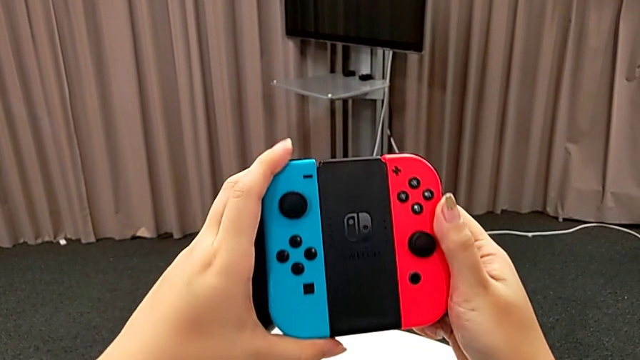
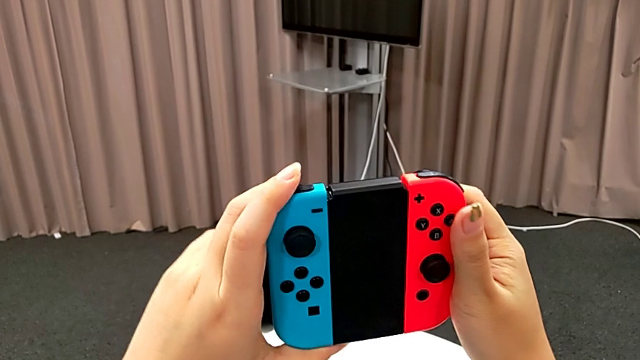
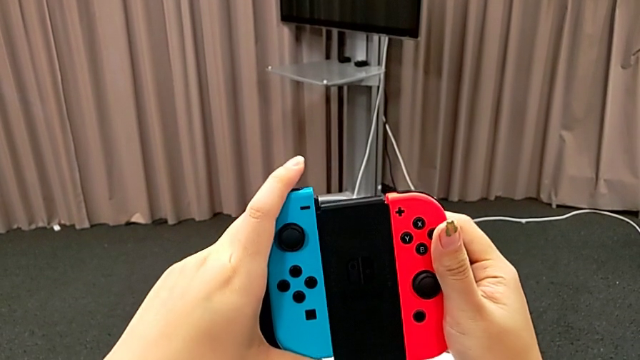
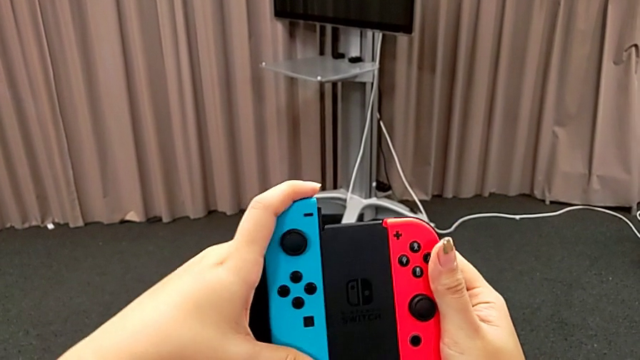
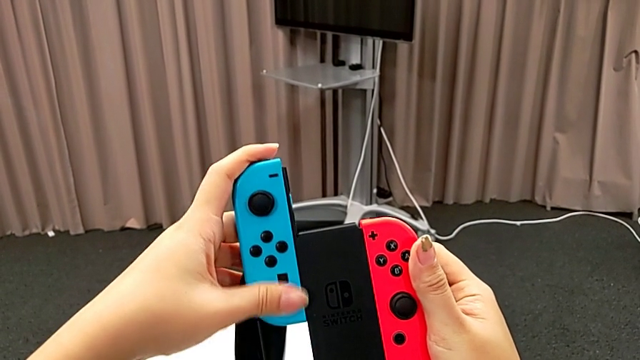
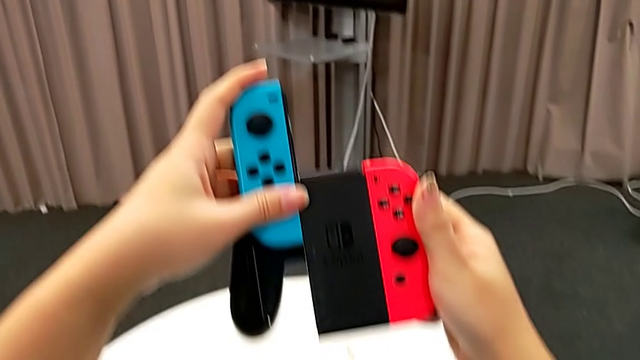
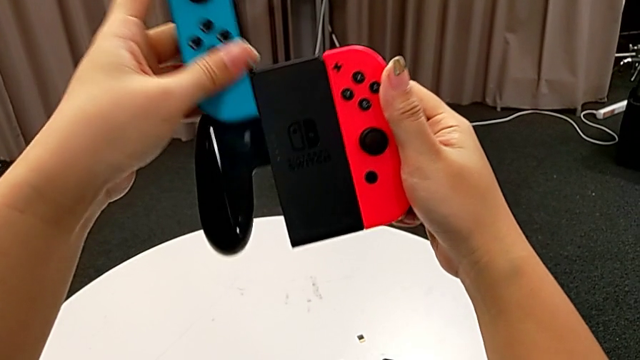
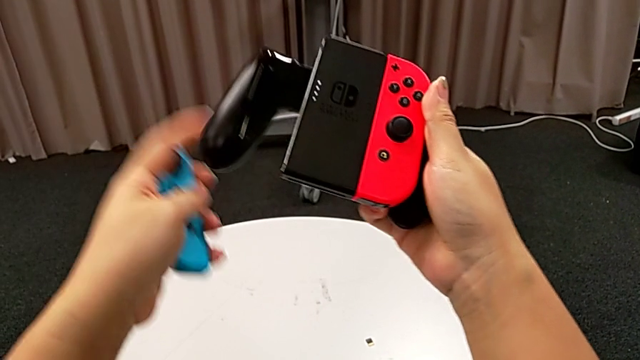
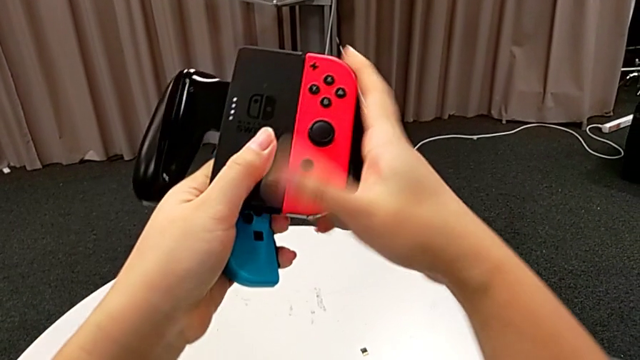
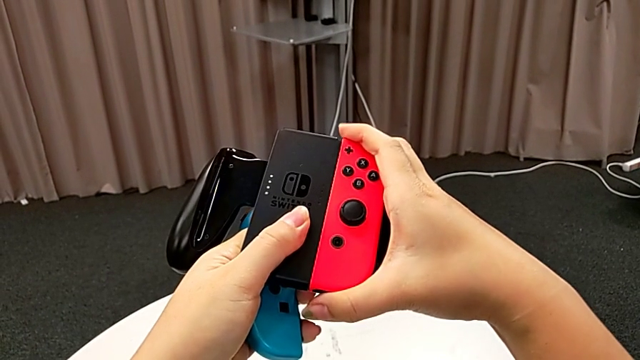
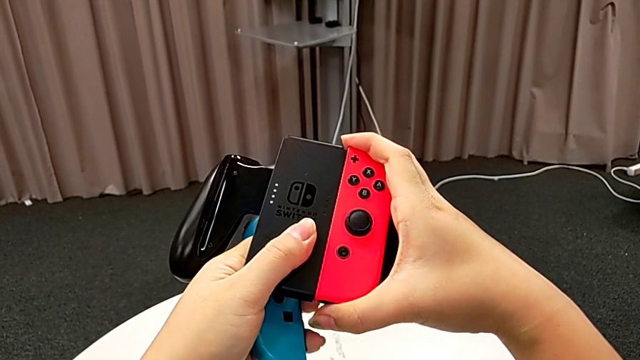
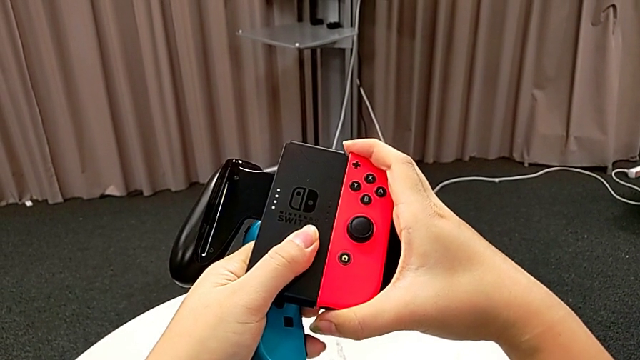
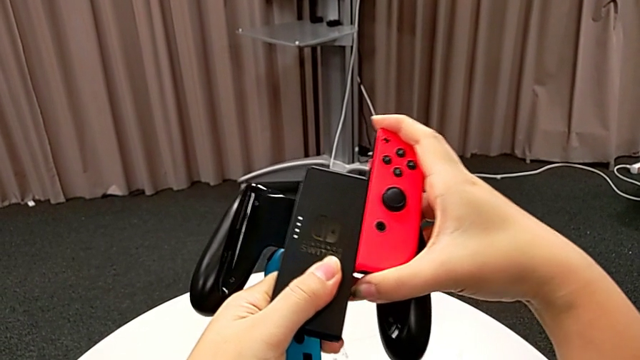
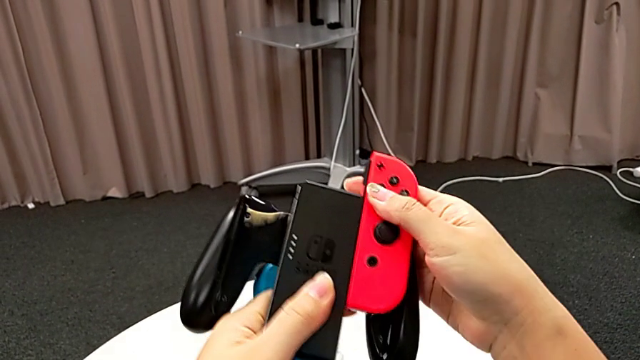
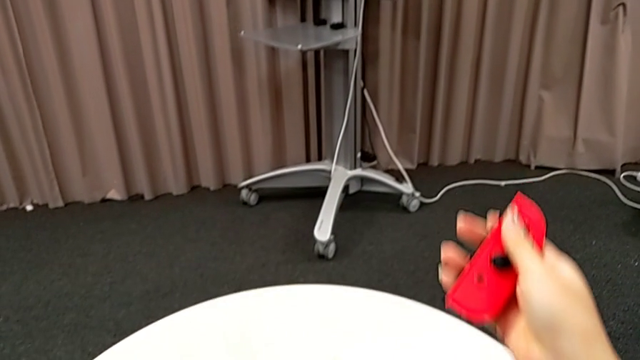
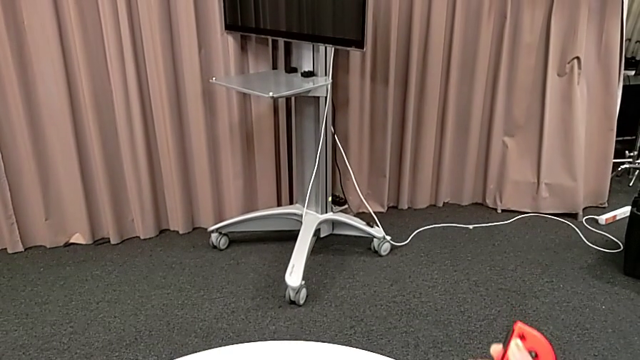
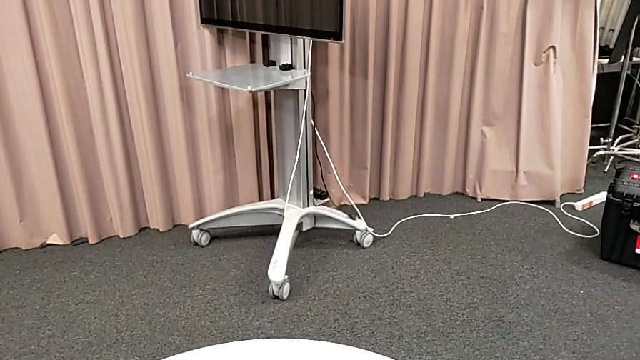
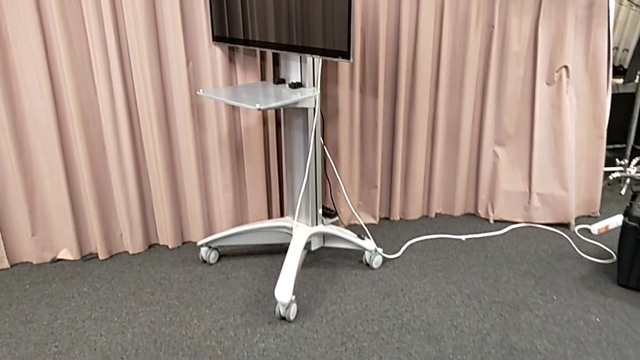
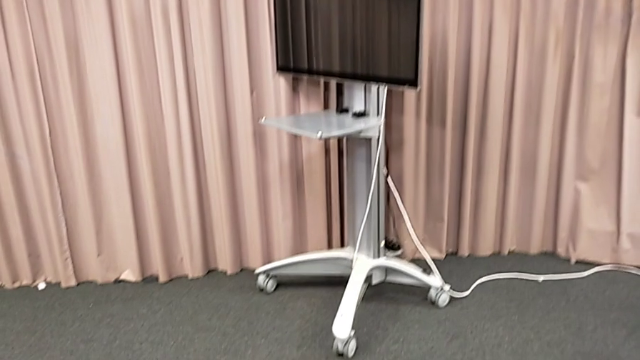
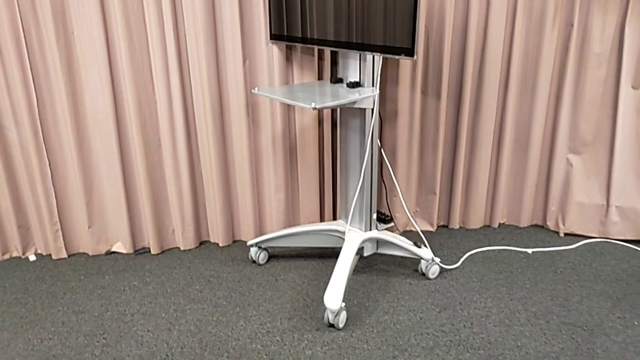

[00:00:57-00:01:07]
The camera wearer is changing the joy-con controllers from the comfort grip to the Nintendo Switch. They withdraw the blue Joy-Con controller twice and withdraw the red Joy-Con controller twice.

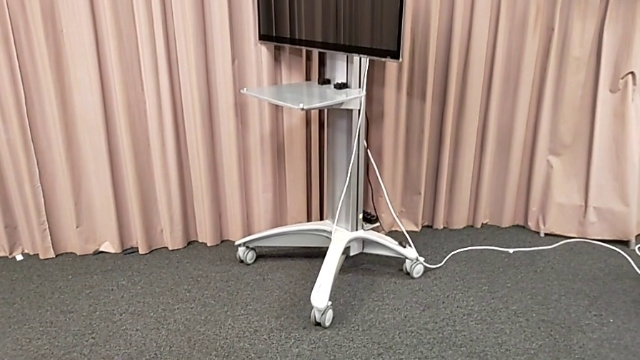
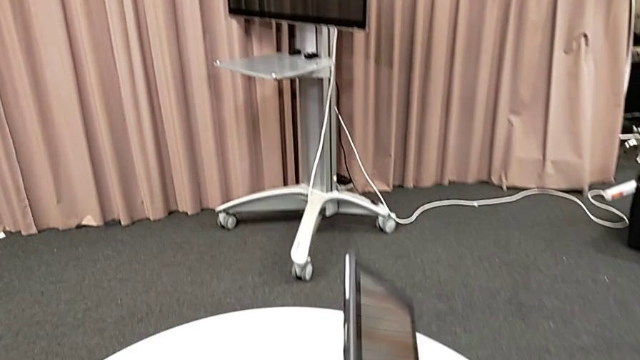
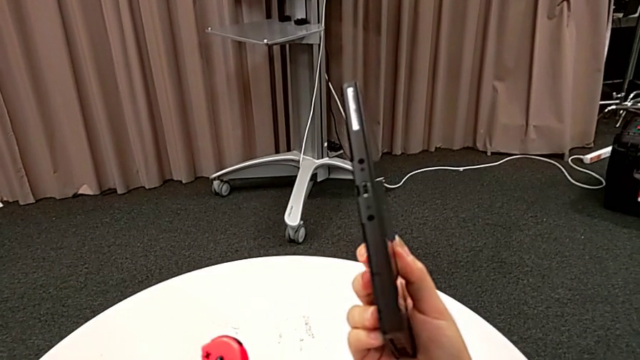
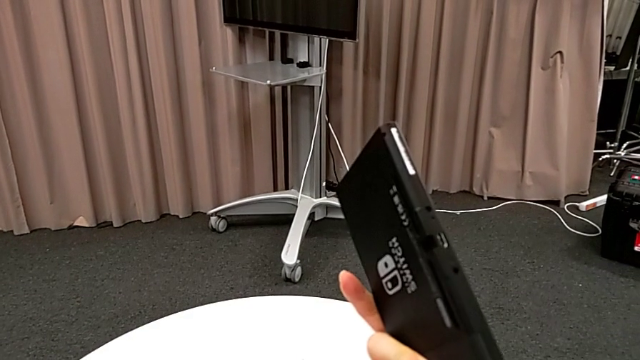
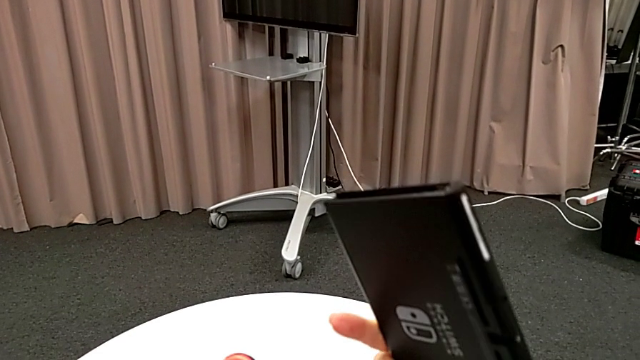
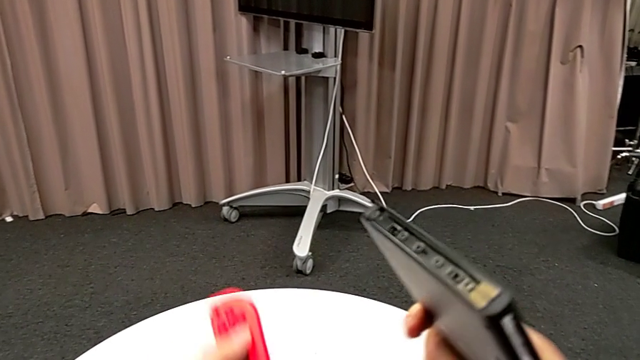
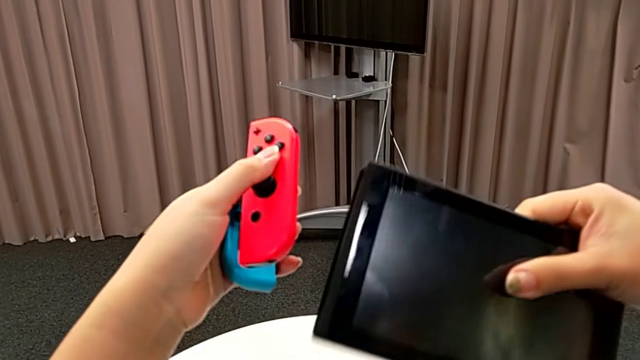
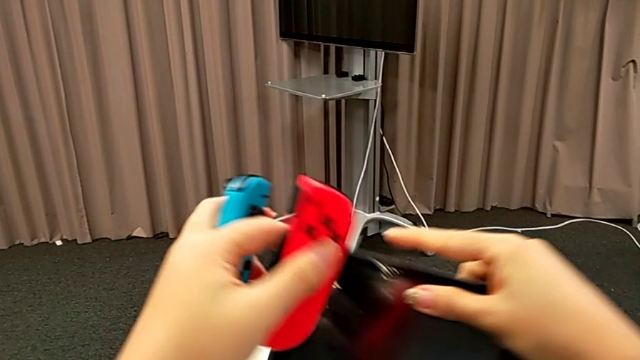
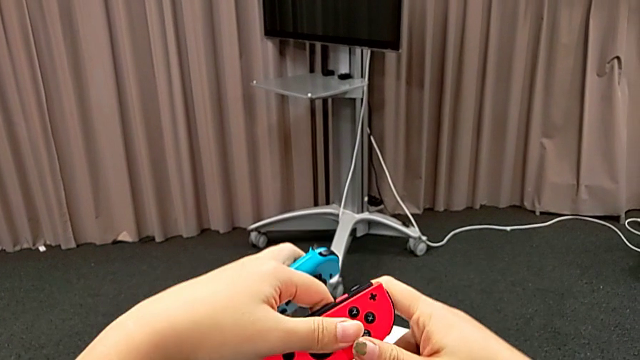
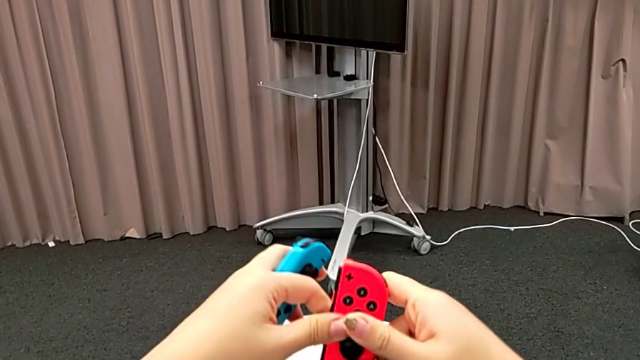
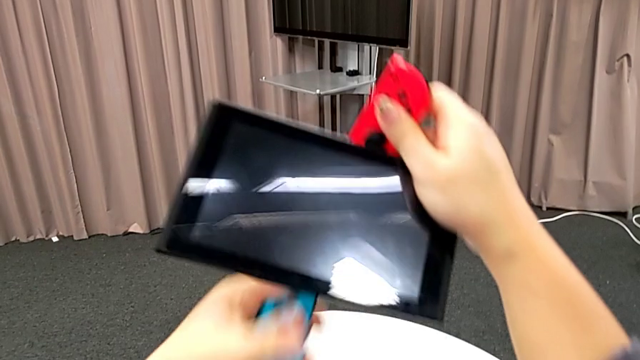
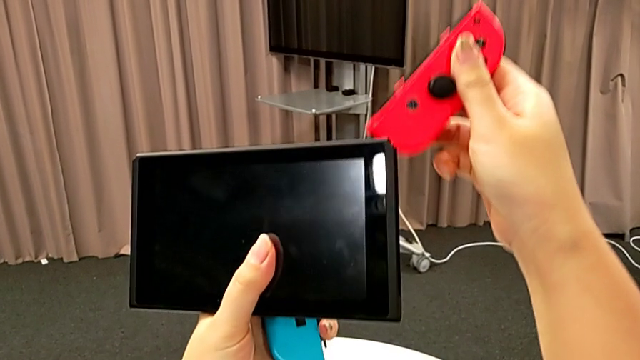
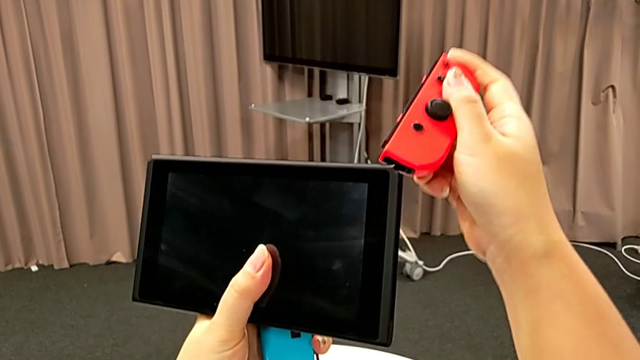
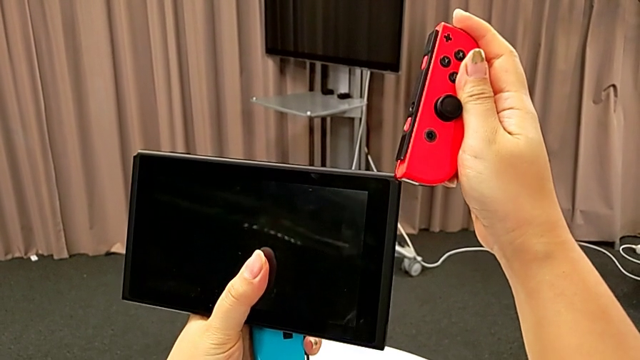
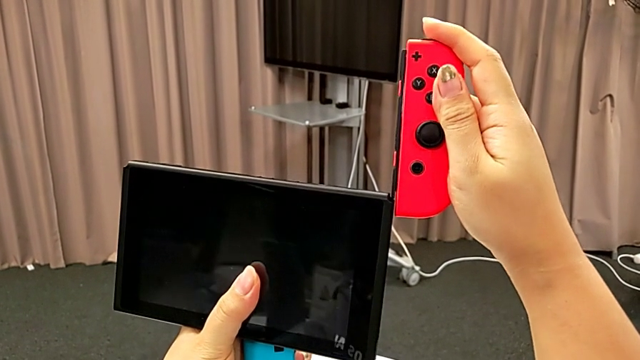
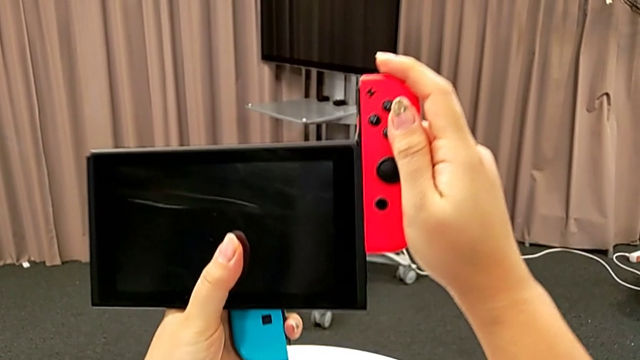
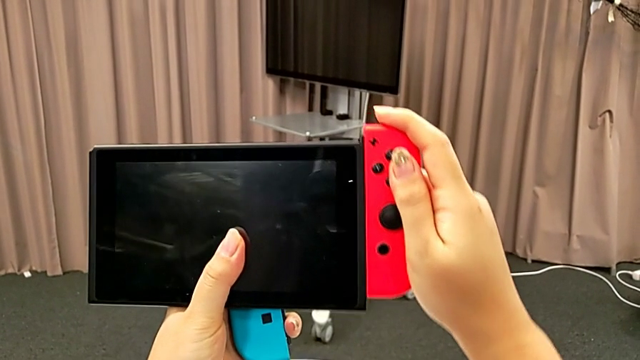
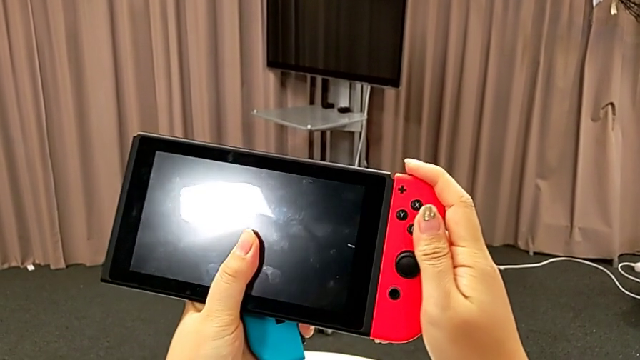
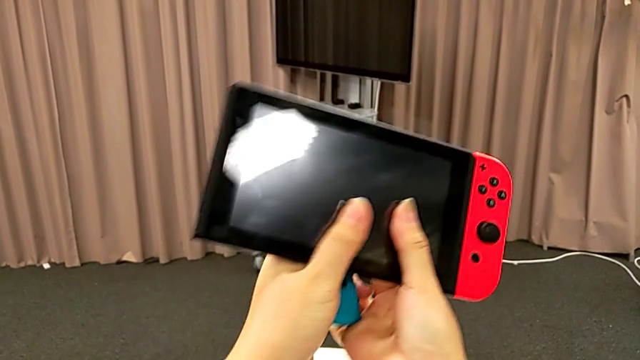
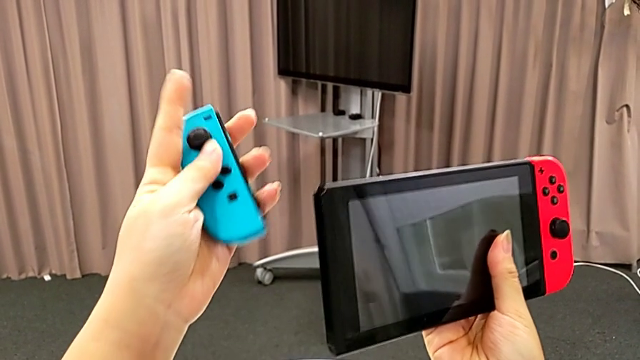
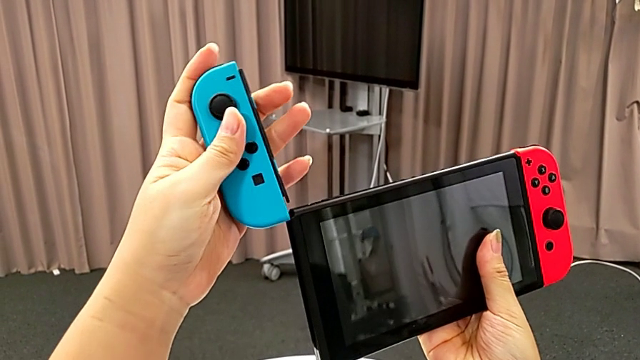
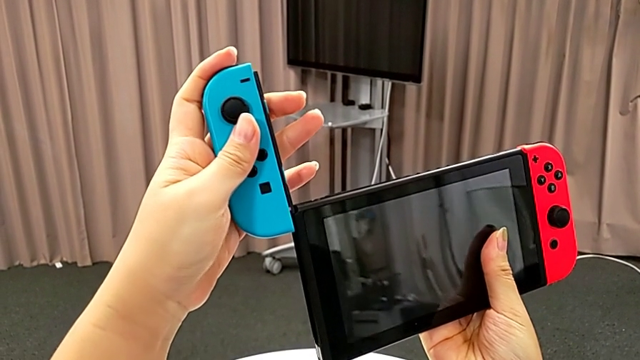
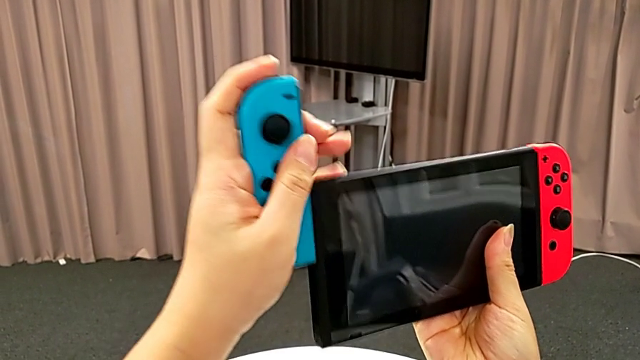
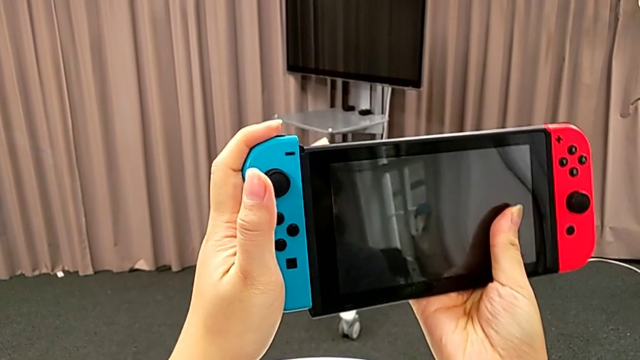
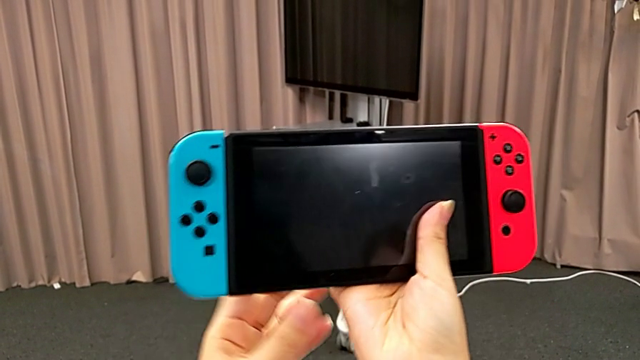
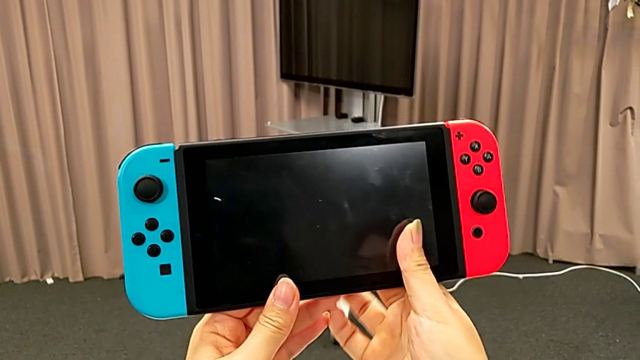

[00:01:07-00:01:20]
The camera wearer is changing the joy-con controllers from the comfort grip to the Nintendo Switch. They grab the Nintendo Switch, hold the Joy-Con controller, align the red Joy-Con controller, slide it, align the blue Joy-Con controller and slide it.
